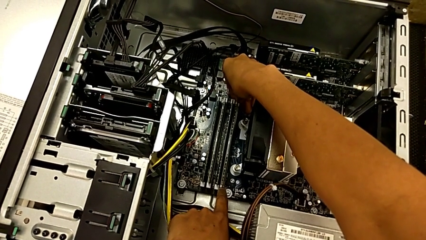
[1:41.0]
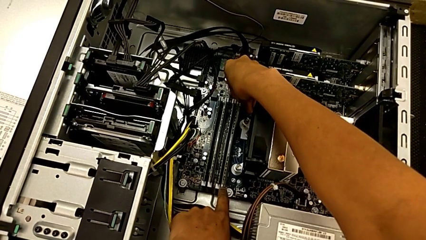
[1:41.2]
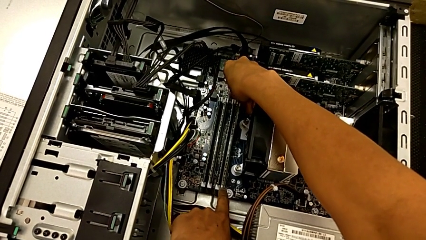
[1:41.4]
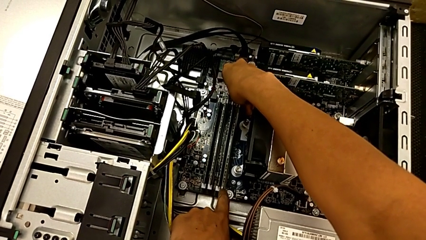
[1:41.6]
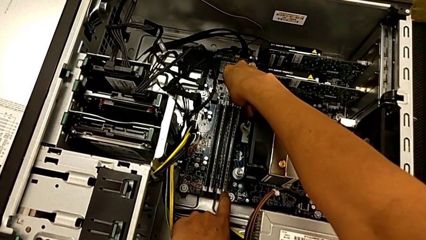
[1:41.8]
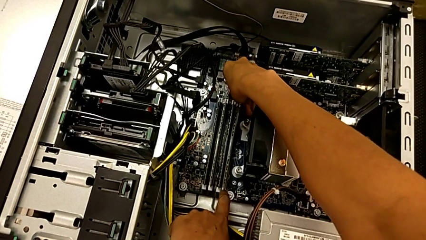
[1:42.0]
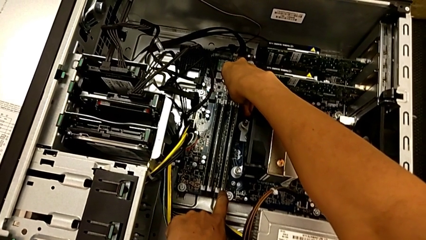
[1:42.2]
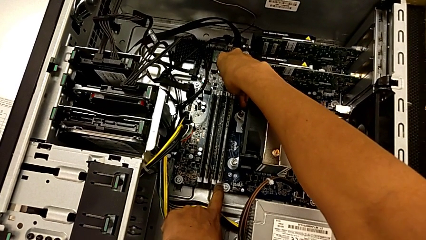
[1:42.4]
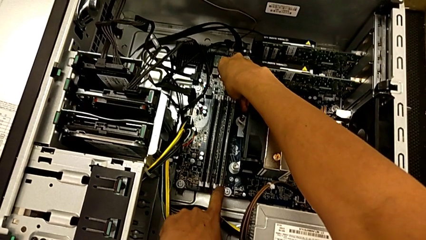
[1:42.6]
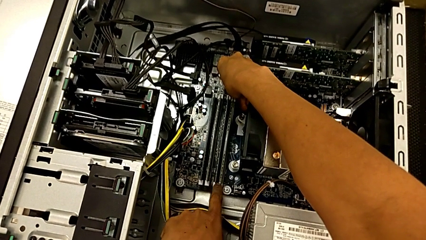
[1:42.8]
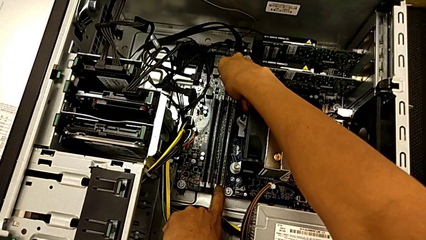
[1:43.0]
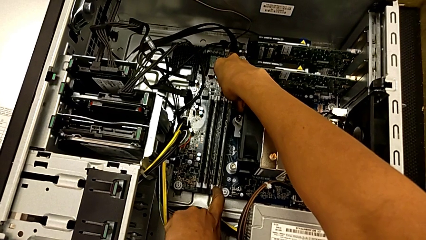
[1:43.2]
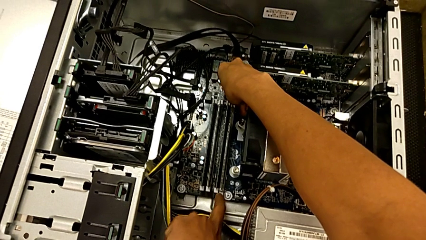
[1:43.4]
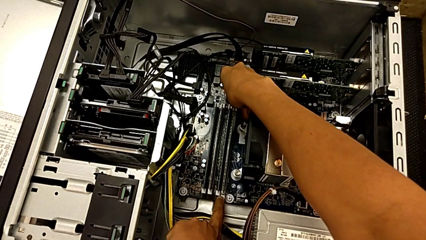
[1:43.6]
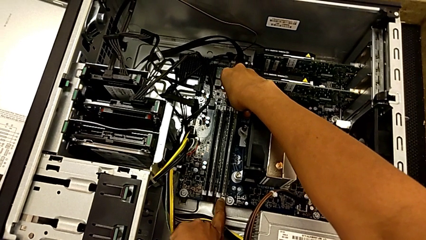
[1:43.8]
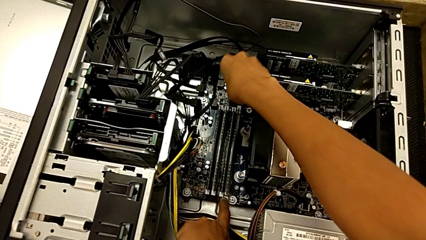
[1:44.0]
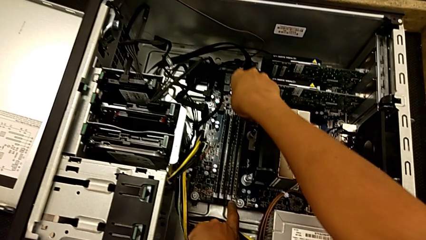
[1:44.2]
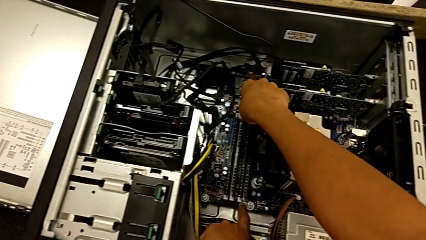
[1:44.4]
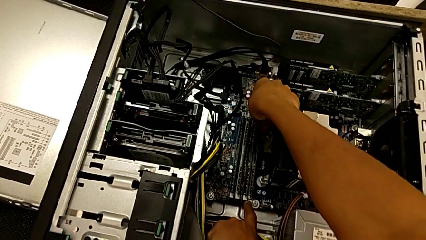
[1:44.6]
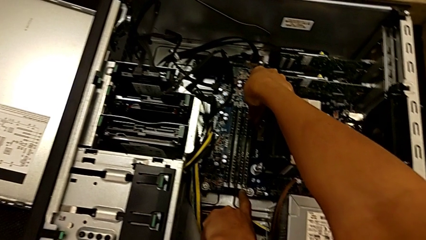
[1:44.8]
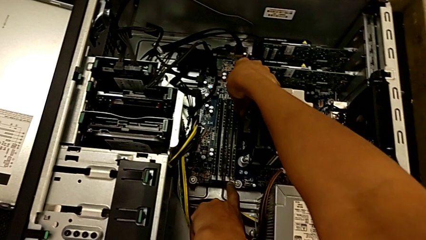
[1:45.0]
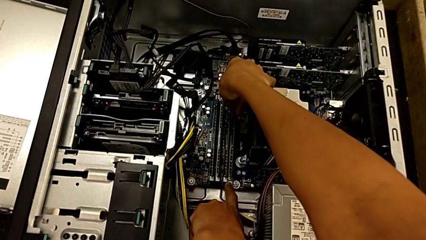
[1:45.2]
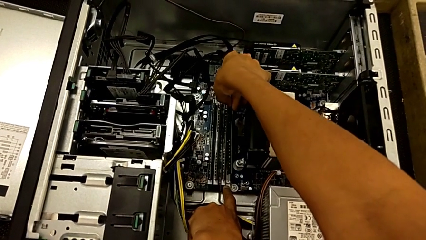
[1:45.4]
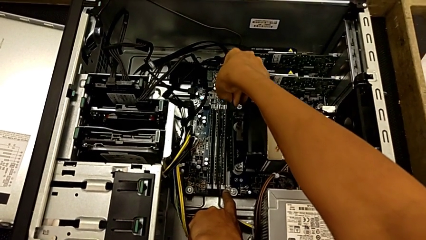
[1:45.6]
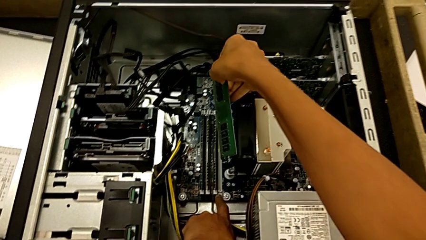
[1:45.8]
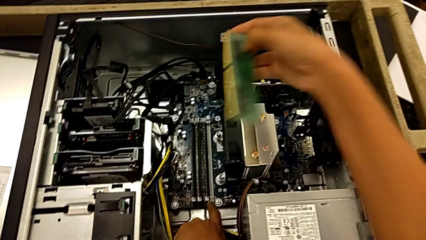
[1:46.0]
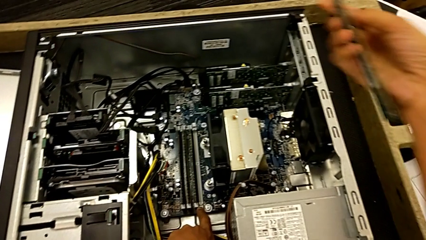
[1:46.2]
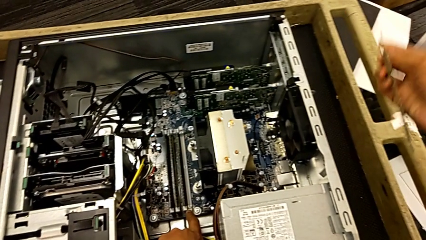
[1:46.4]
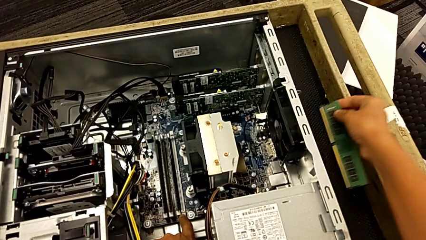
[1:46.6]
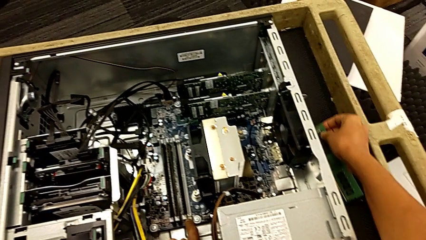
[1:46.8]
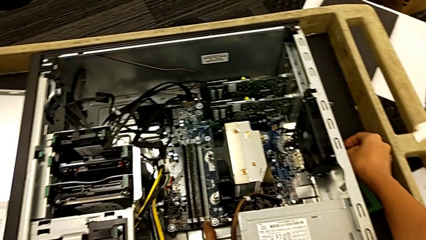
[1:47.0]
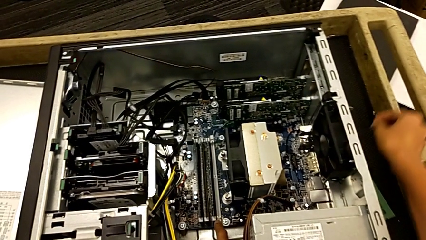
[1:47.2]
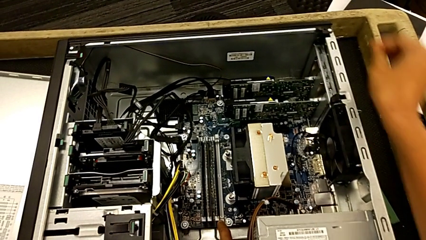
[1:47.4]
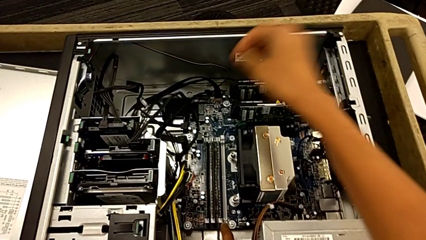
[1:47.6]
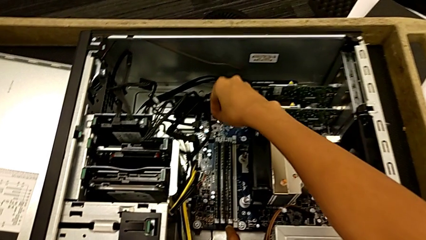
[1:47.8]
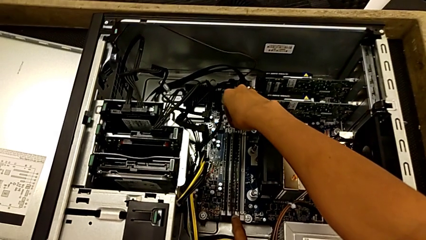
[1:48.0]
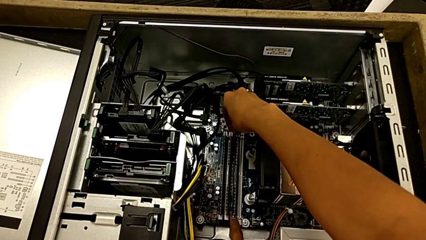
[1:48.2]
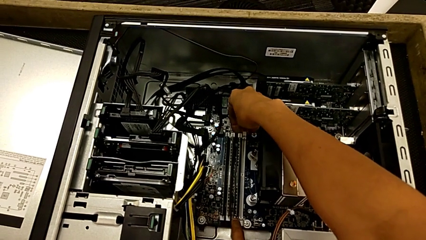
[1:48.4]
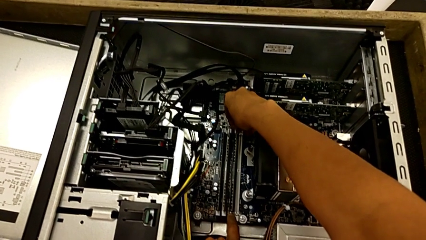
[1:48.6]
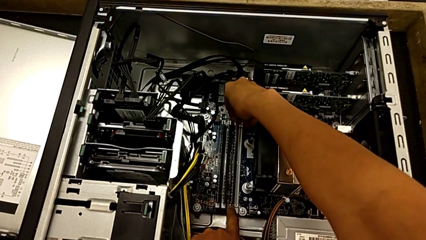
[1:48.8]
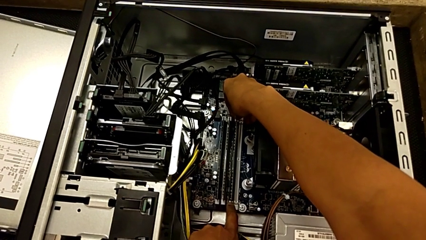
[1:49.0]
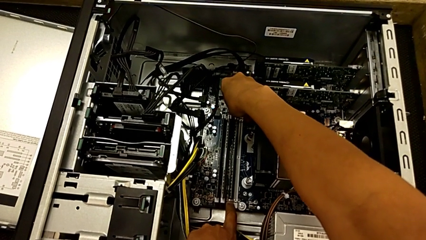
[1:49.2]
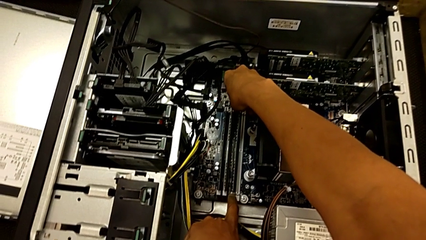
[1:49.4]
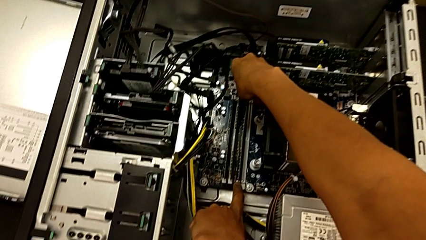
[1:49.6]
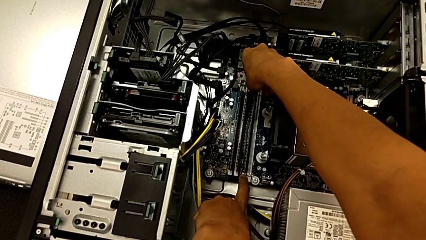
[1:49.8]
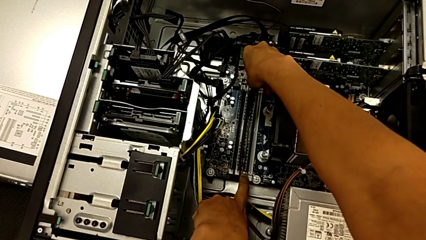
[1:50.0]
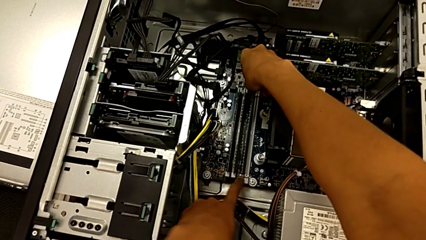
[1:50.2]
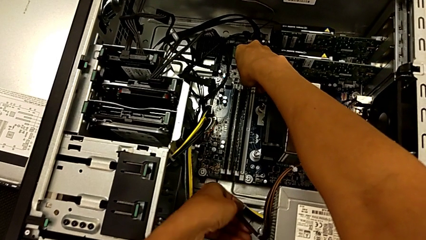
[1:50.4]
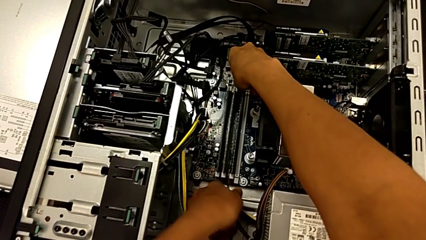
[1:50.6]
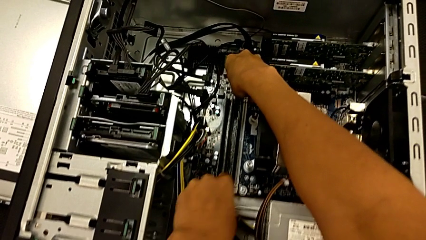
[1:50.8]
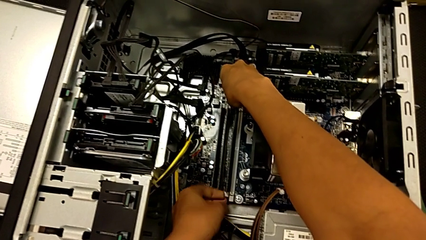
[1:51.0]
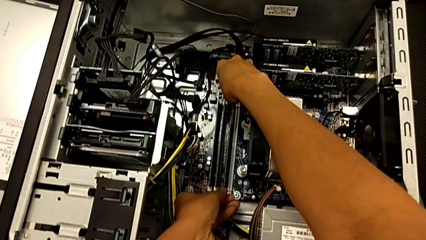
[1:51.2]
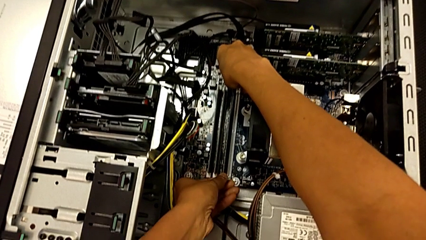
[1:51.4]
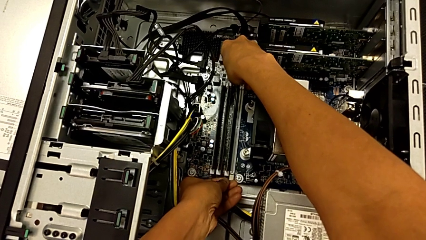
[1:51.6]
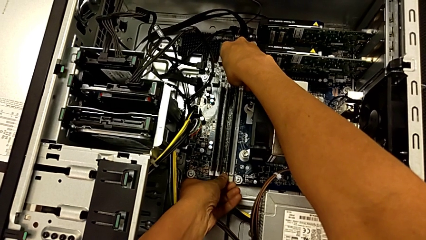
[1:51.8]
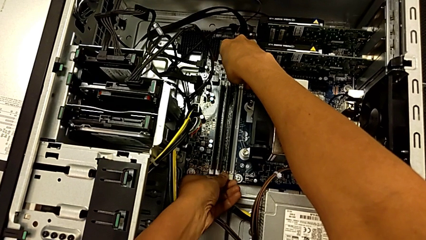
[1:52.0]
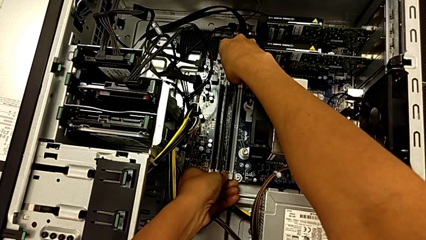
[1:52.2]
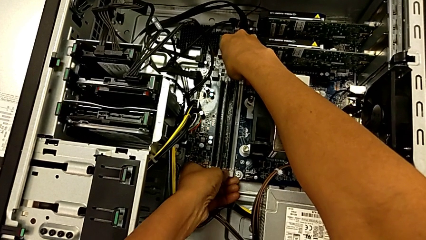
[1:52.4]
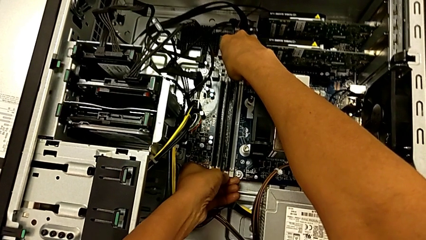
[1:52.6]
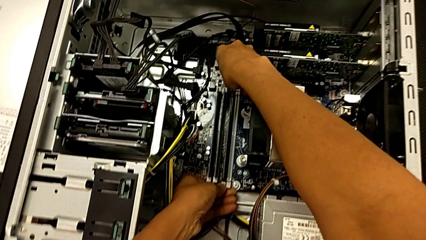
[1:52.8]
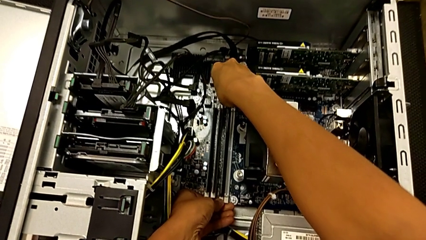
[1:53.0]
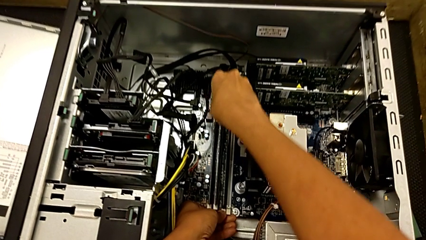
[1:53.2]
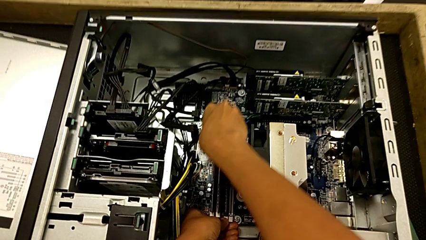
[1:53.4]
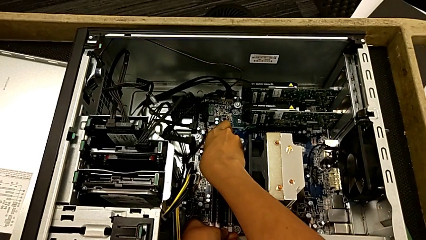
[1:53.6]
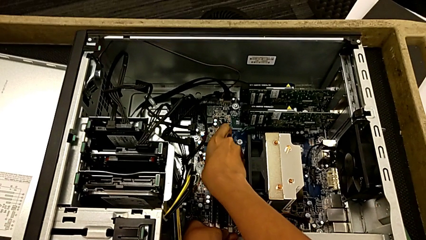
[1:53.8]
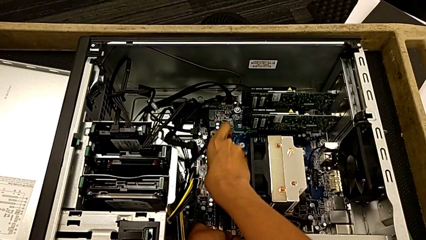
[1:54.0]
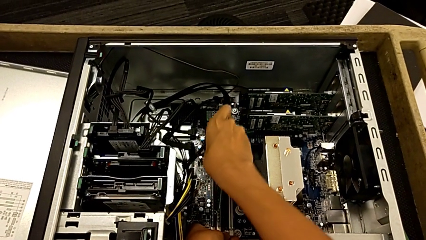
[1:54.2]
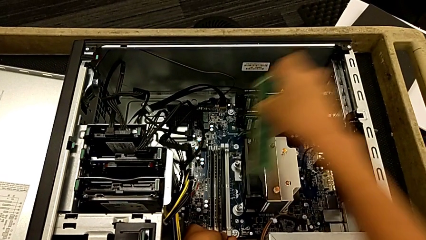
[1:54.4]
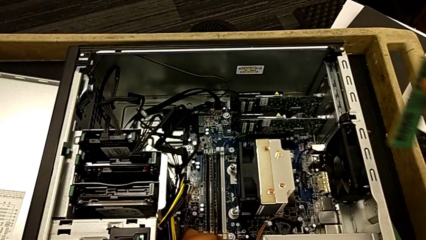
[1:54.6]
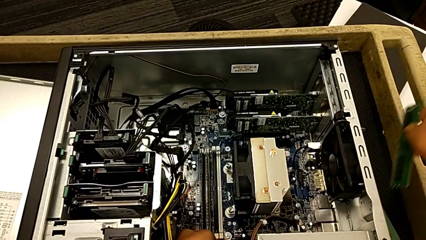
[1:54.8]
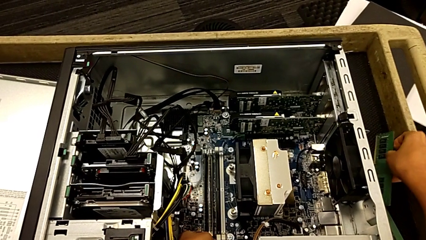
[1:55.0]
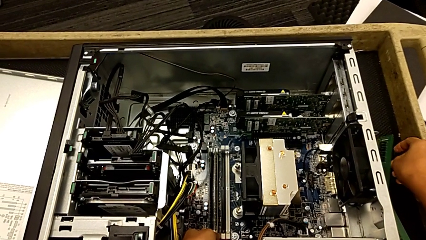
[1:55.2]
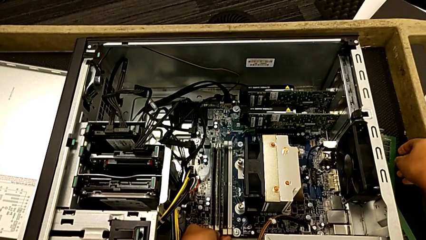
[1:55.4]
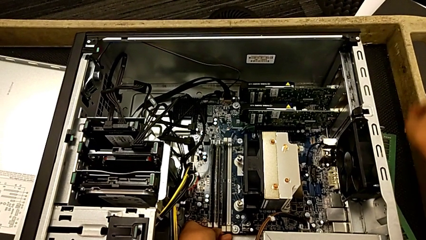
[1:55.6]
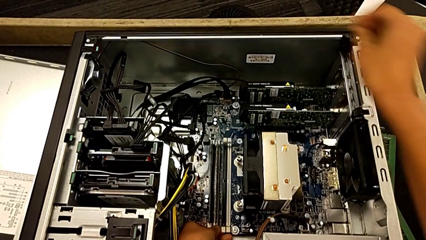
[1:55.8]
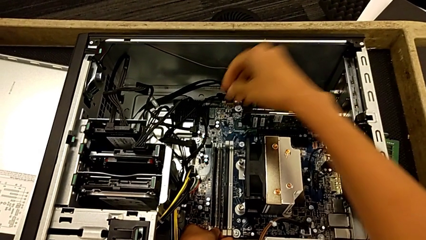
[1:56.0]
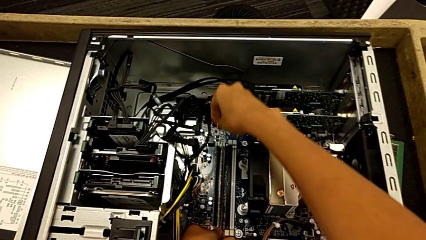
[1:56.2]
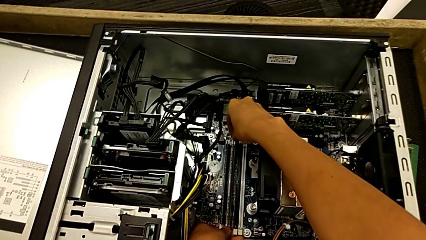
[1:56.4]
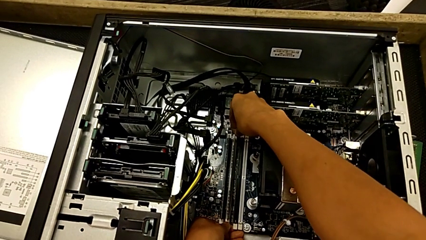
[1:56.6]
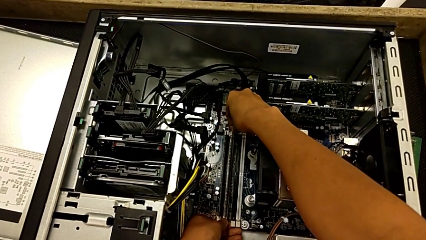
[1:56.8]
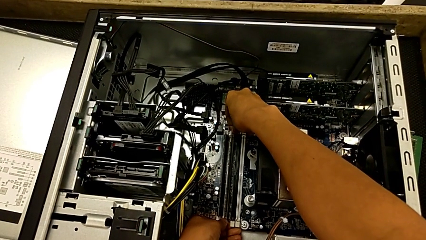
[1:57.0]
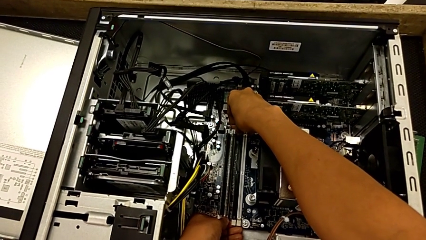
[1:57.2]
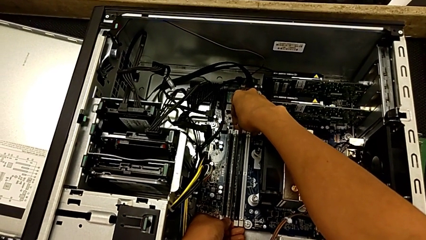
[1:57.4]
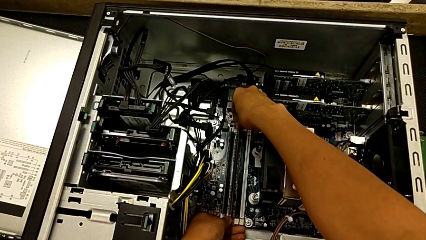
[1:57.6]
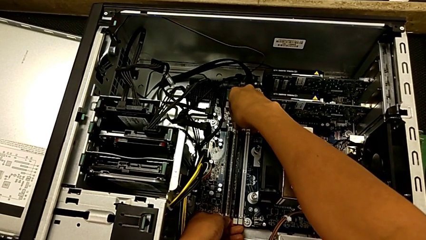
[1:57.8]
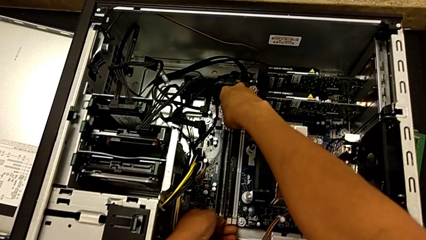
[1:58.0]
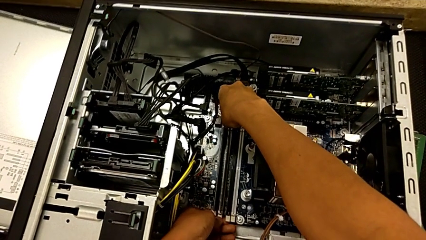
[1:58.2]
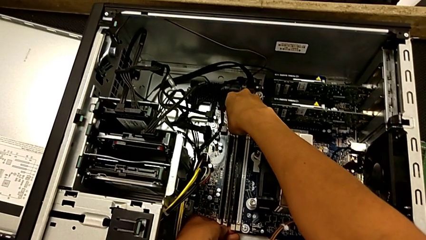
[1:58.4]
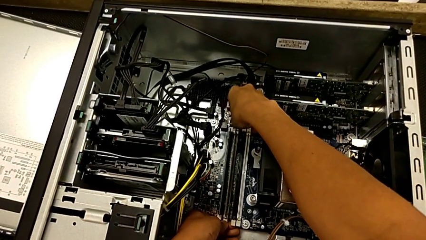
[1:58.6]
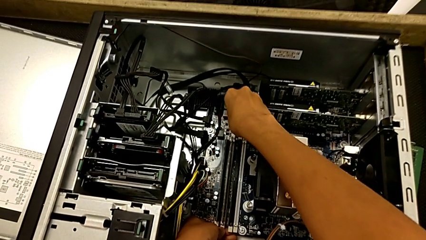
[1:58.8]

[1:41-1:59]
The camera wearer is removing the RAMs from the computer tower. They press the first RAM tab, lift the first RAM, place it, press the second RAM tab, lift the second RAM, place it and press the third RAM tab.
